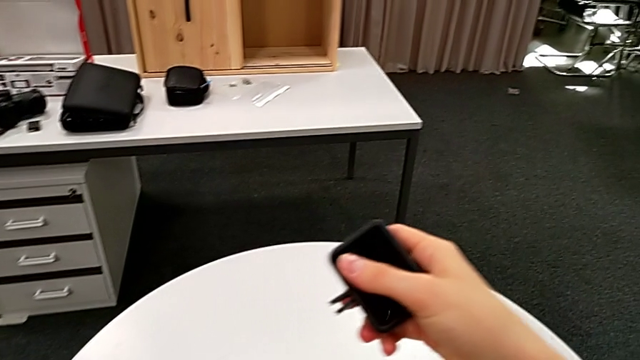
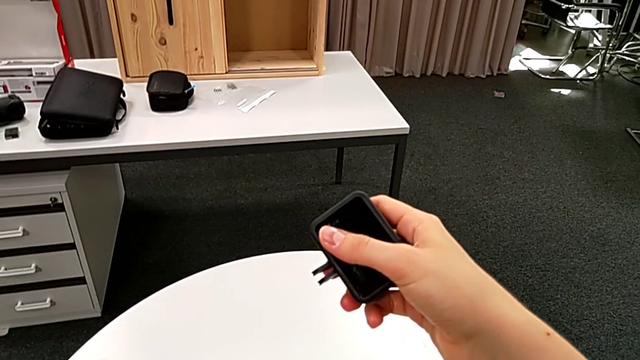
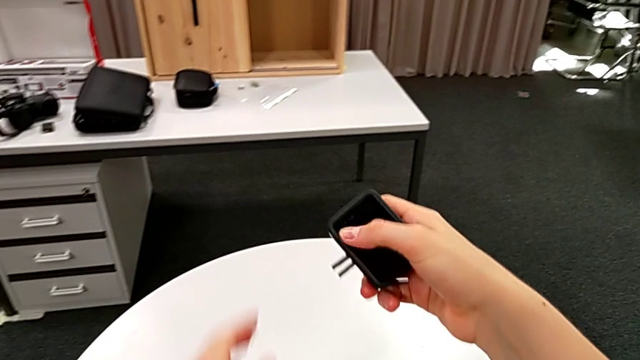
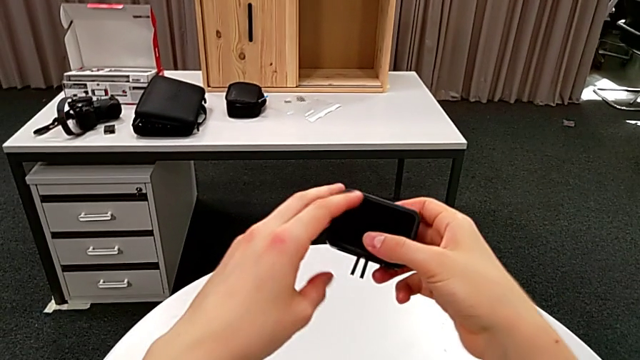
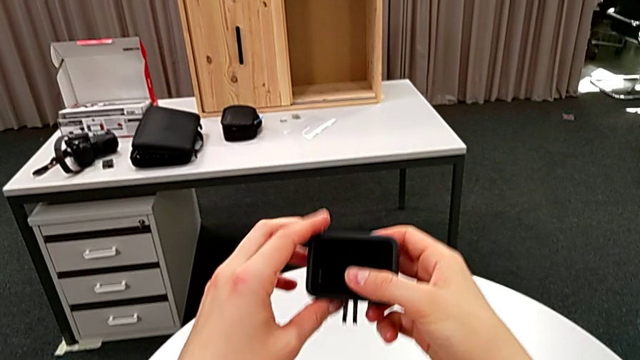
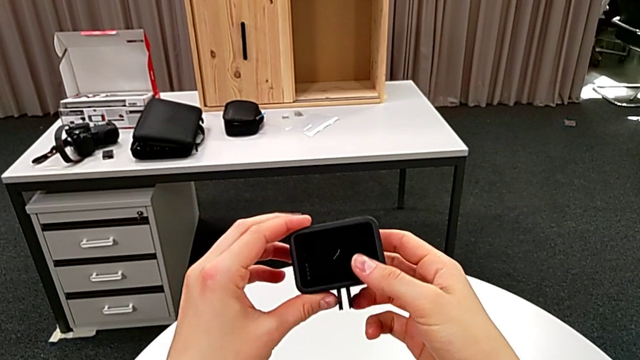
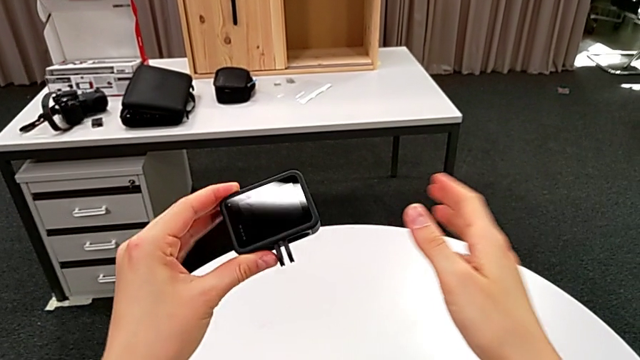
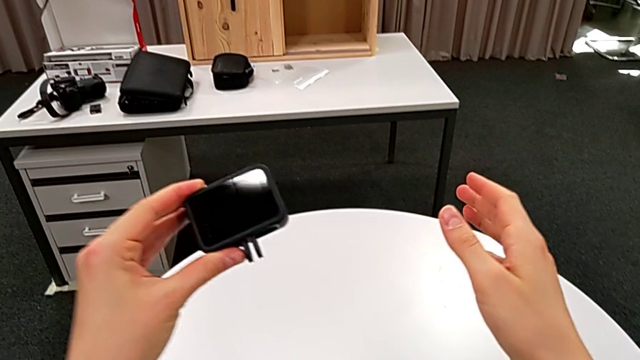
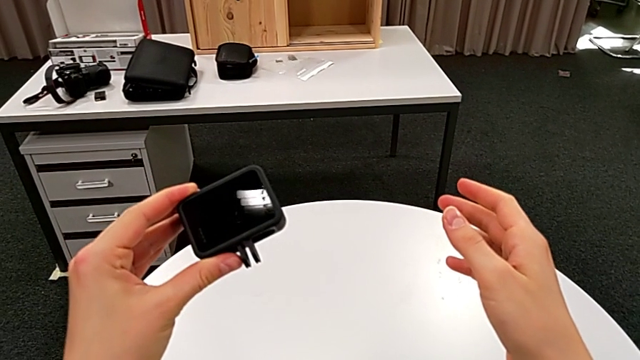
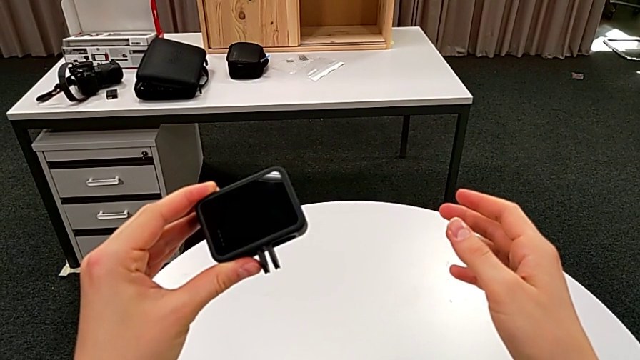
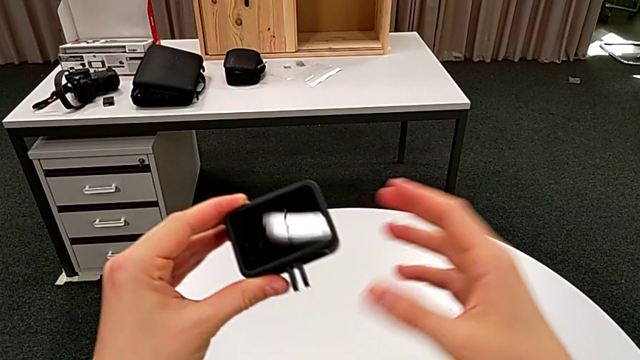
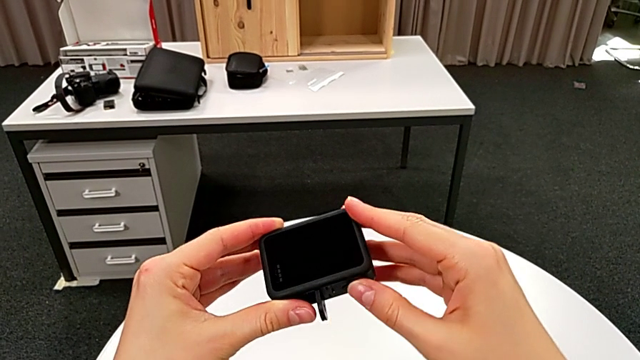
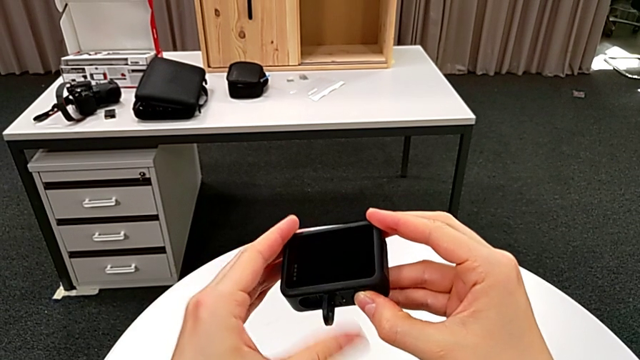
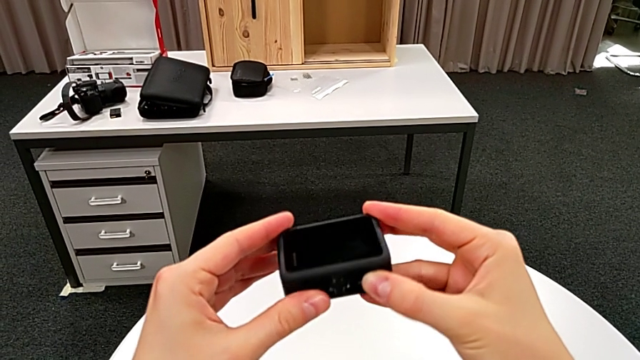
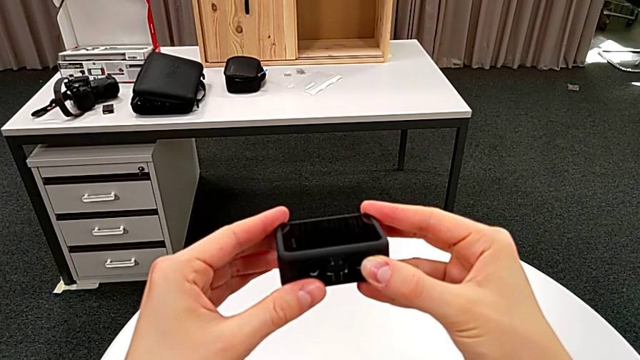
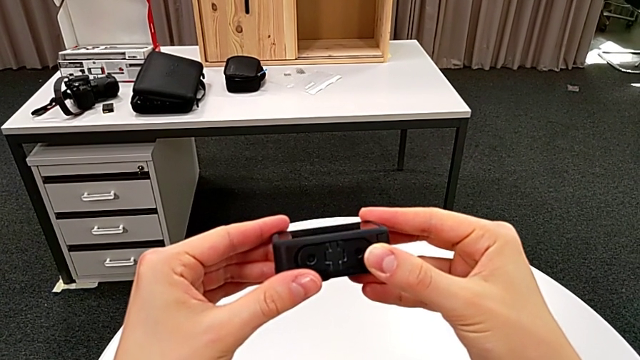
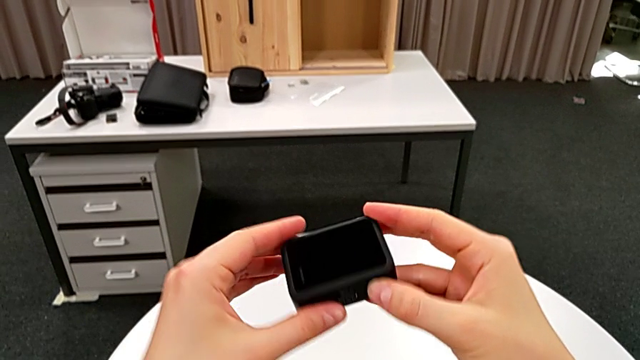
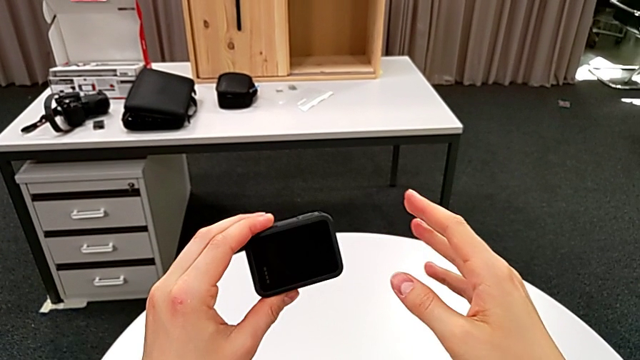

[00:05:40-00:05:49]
The camera wearer is removing the handheld grip from the GoPro. They place the handheld grip, hold the GoPro and pull the mount tabs.
